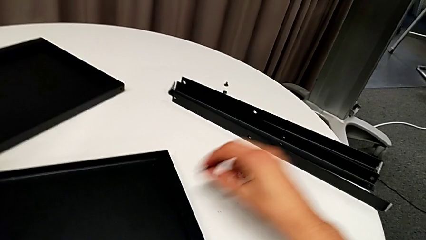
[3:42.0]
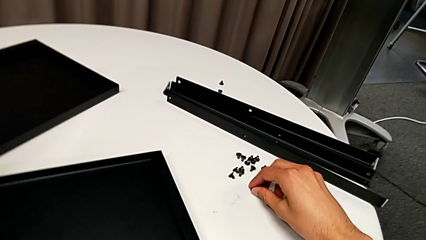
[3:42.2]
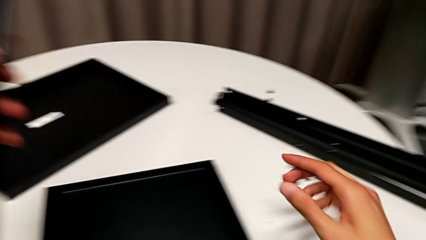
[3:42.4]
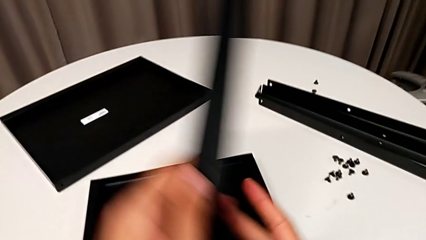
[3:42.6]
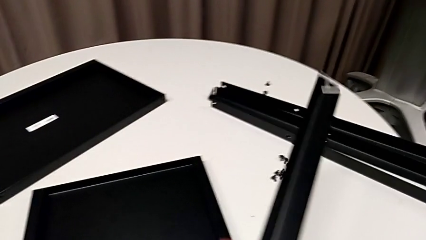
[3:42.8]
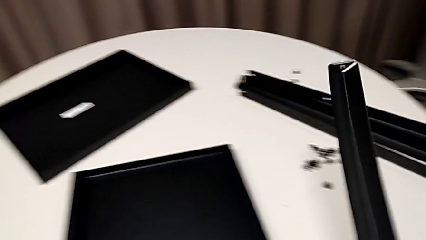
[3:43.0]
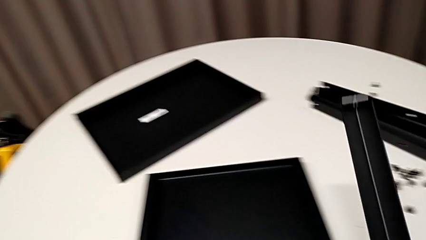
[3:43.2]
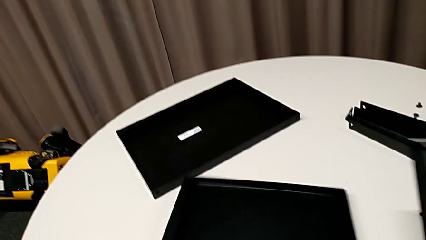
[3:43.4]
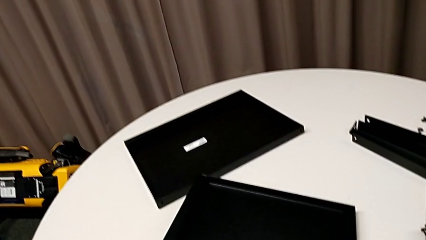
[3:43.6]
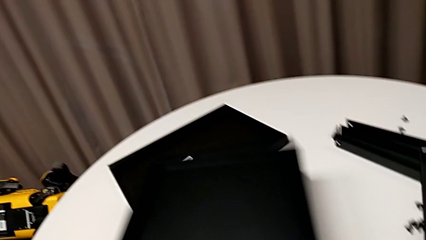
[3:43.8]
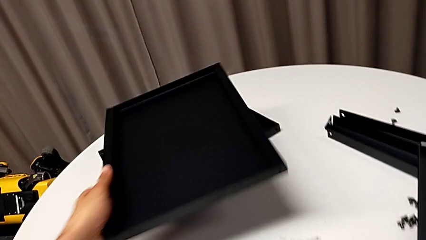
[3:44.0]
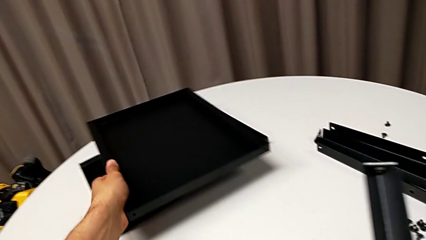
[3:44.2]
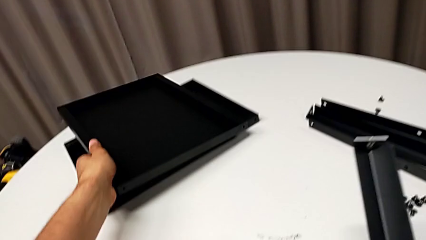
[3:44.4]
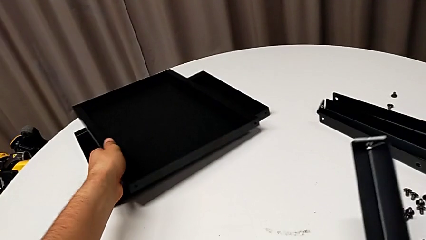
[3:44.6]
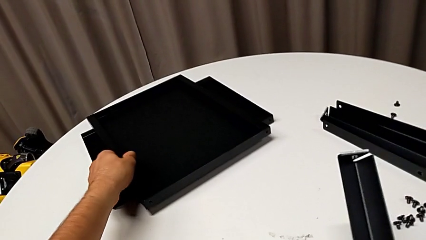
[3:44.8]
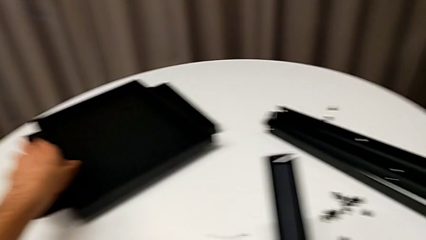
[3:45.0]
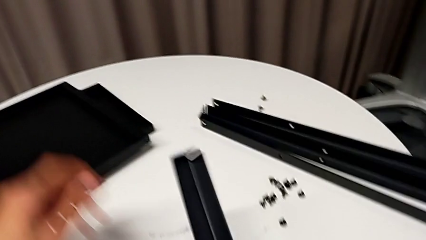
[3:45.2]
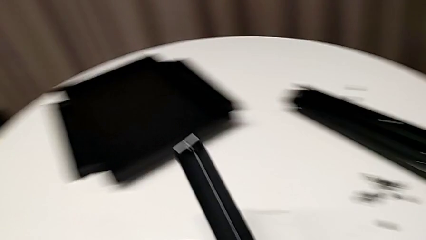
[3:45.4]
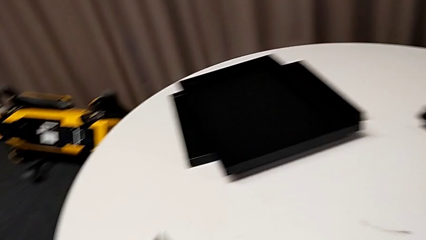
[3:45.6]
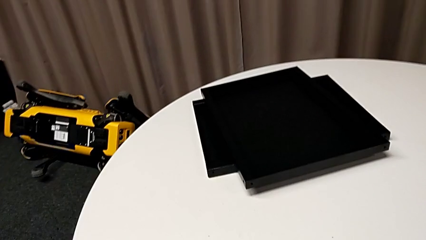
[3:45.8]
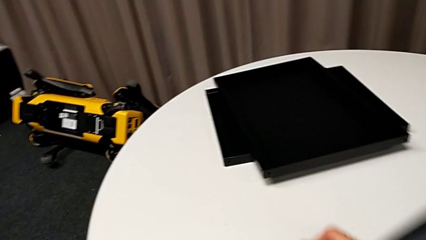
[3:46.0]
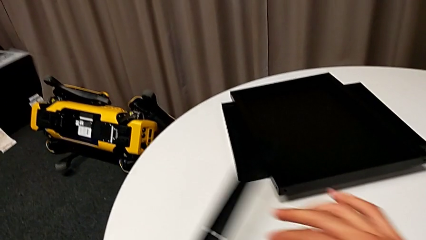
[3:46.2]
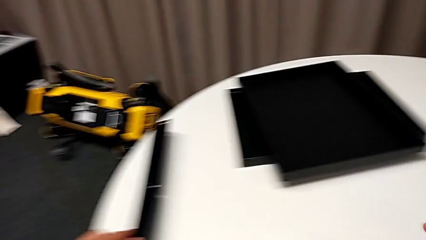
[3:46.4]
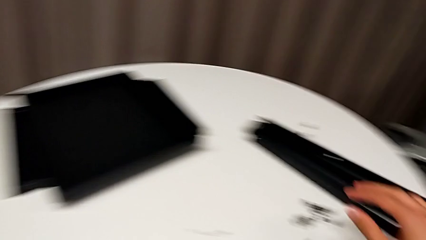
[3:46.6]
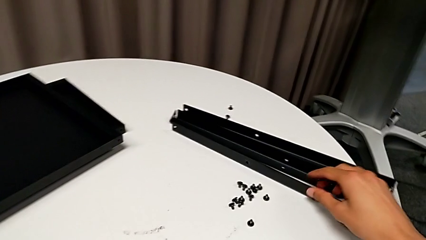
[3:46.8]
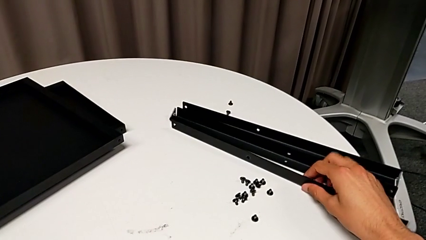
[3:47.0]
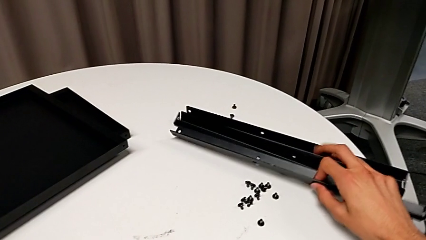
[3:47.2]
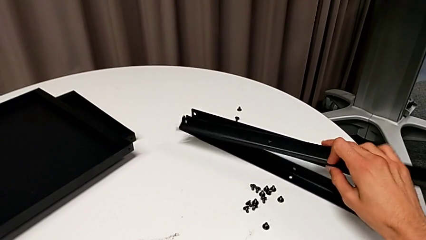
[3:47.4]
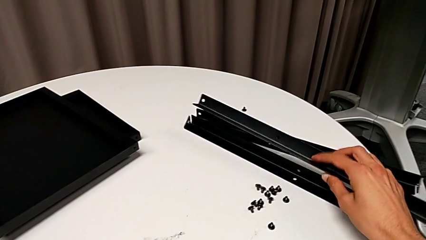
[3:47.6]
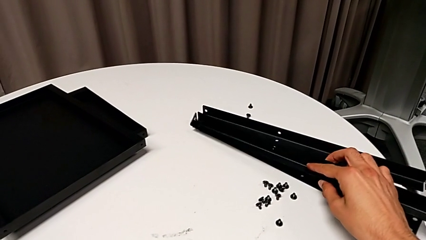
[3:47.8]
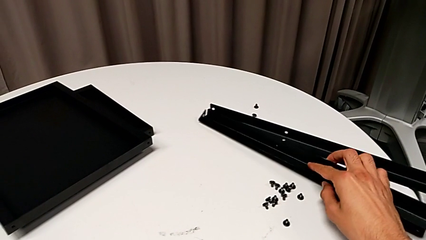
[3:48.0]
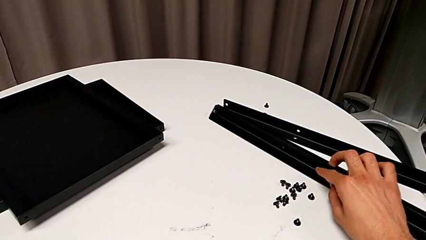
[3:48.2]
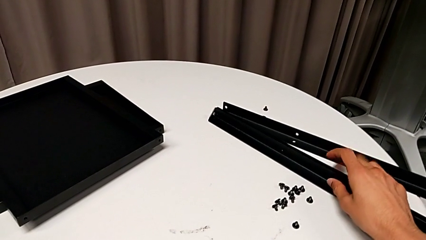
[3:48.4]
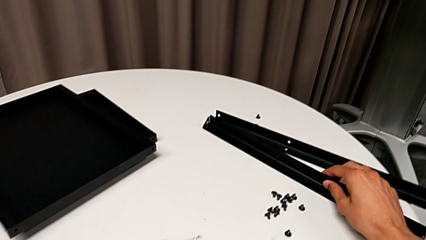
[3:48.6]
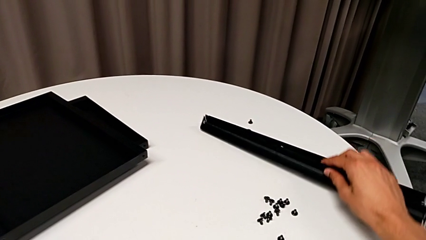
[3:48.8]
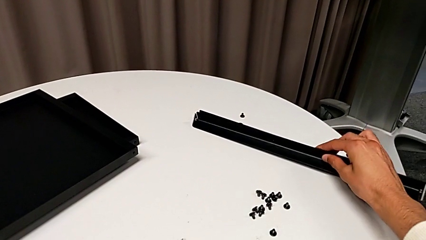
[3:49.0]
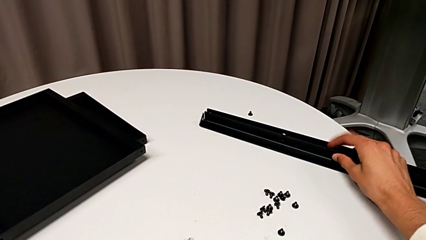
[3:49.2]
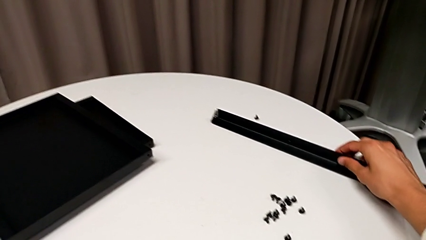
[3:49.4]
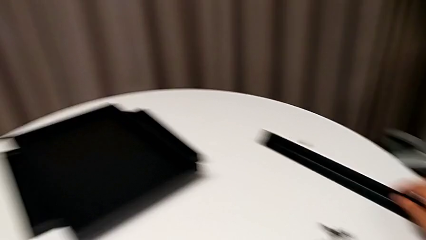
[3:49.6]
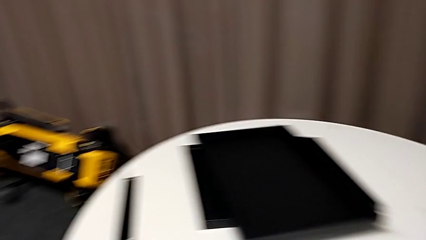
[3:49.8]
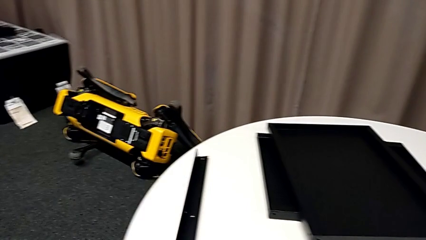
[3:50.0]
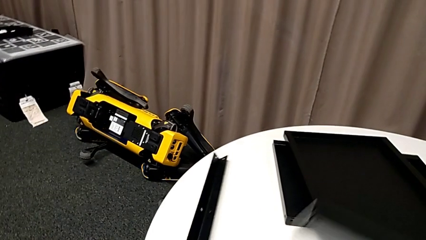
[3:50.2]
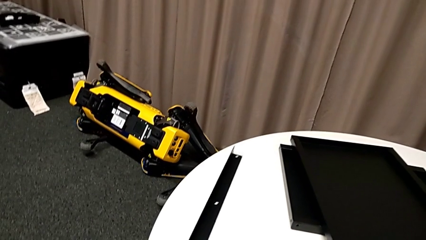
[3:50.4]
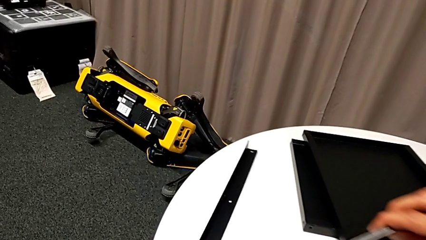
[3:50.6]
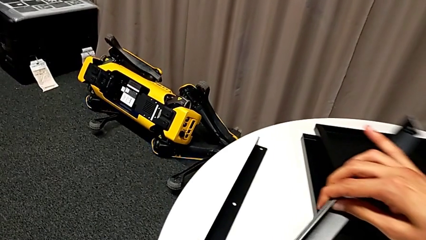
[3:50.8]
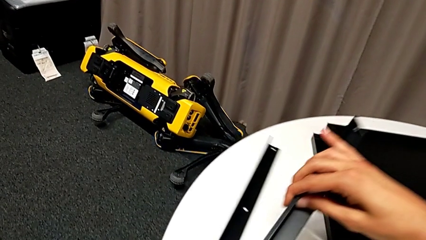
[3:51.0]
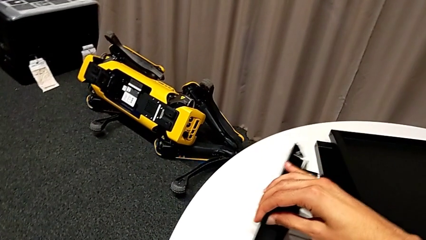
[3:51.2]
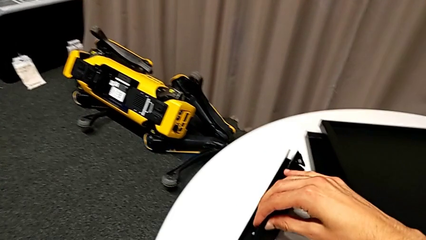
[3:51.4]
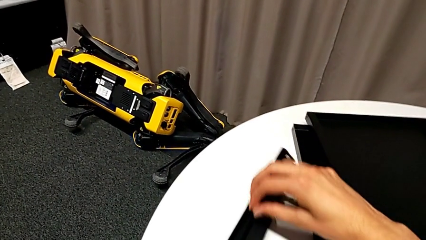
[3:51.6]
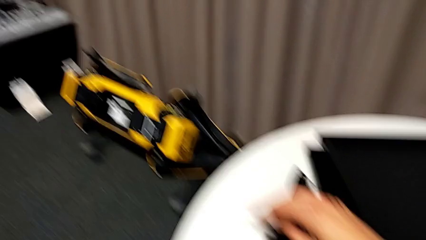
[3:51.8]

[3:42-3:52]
The camera wearer is disassembling the fourth leg of the table. They place the hex socket head, grab the tray and place it. They place the leg with the left hand and align it twice.
